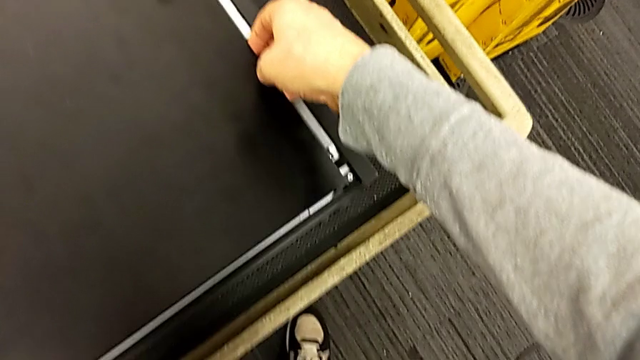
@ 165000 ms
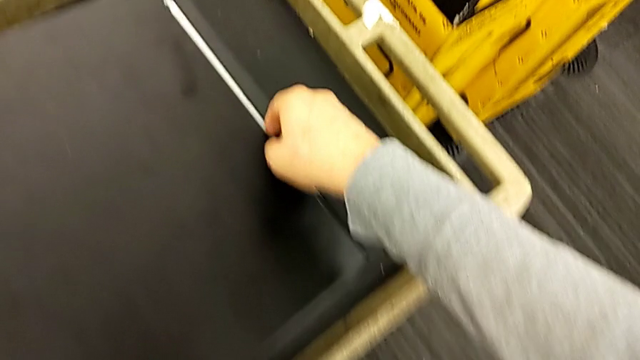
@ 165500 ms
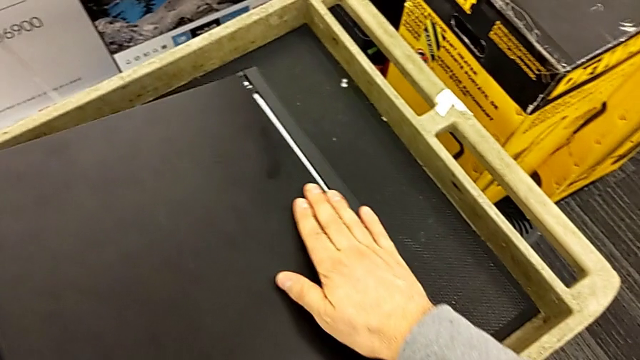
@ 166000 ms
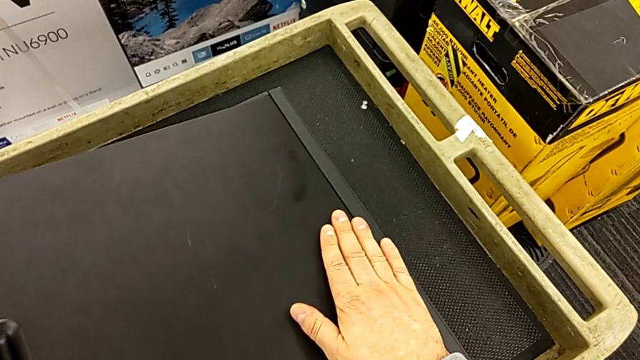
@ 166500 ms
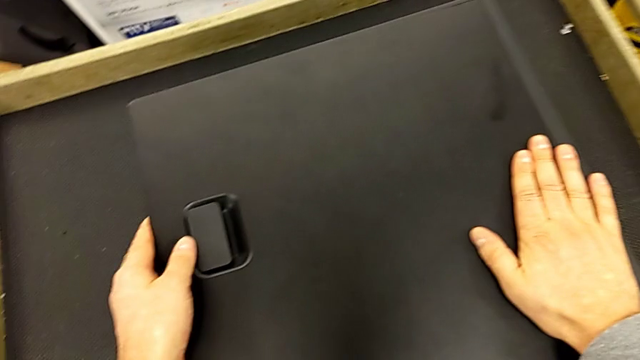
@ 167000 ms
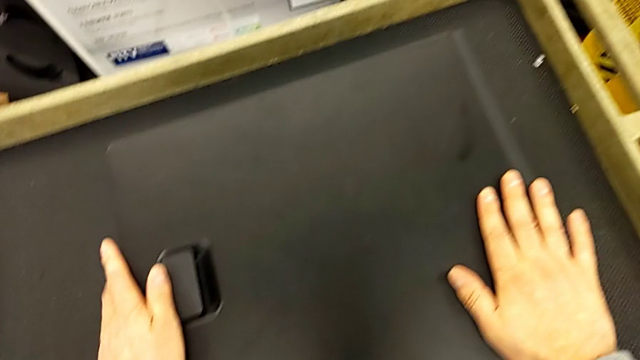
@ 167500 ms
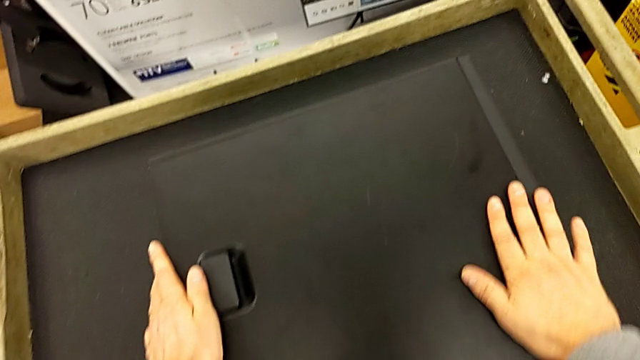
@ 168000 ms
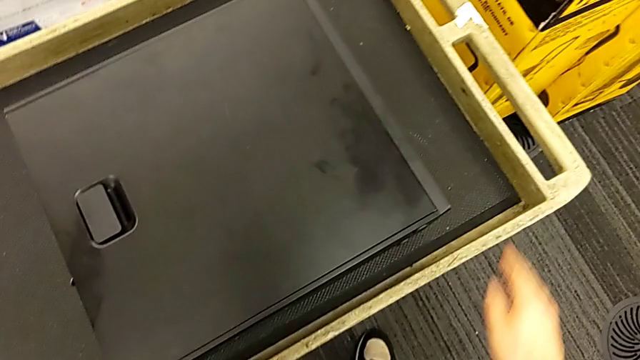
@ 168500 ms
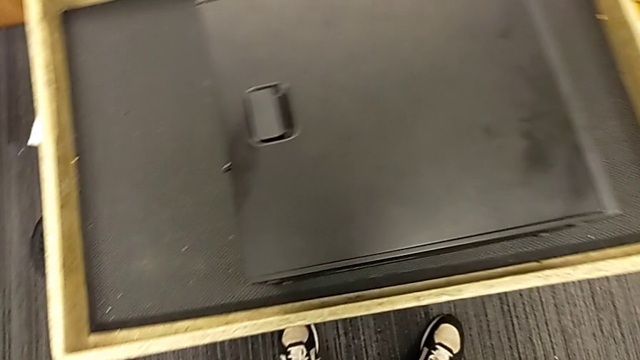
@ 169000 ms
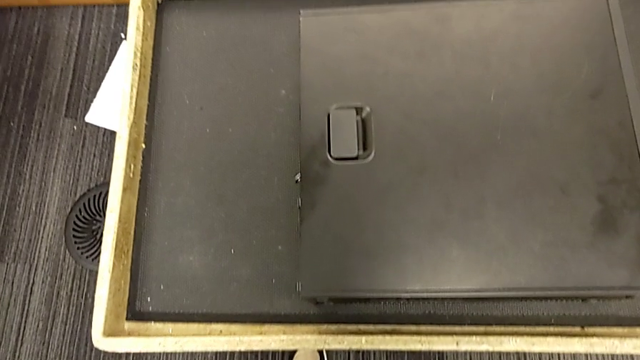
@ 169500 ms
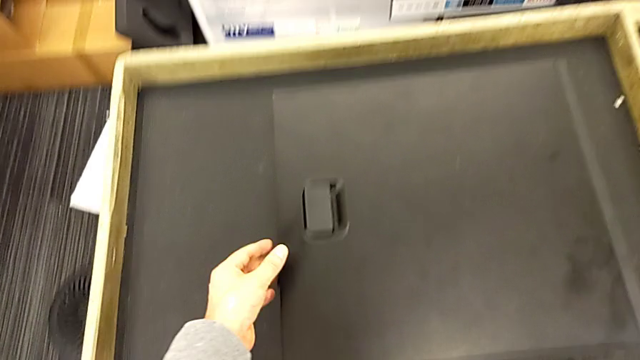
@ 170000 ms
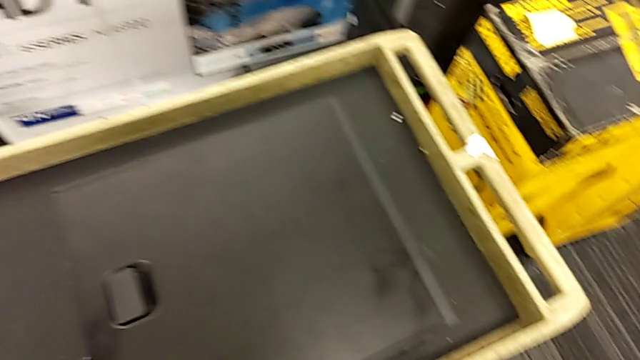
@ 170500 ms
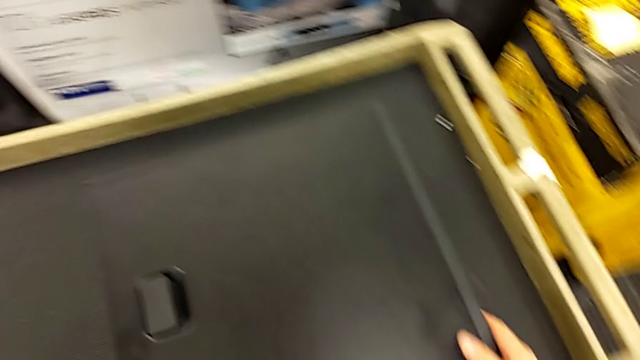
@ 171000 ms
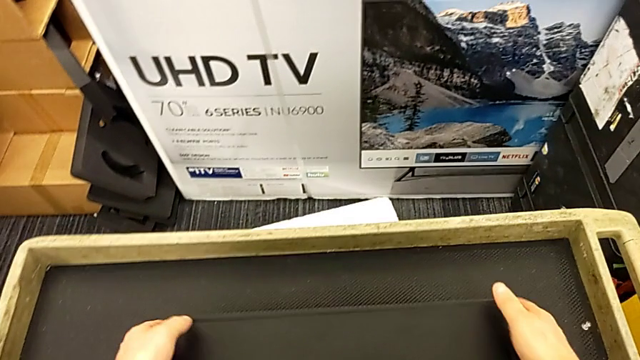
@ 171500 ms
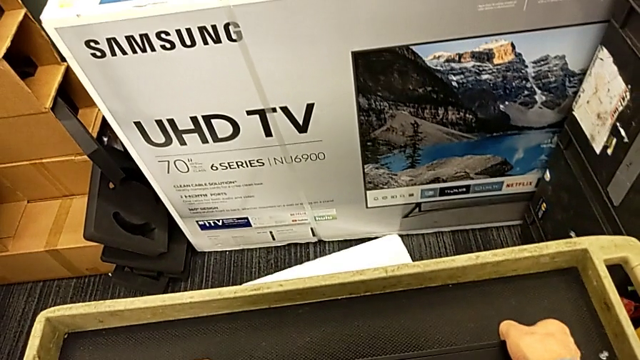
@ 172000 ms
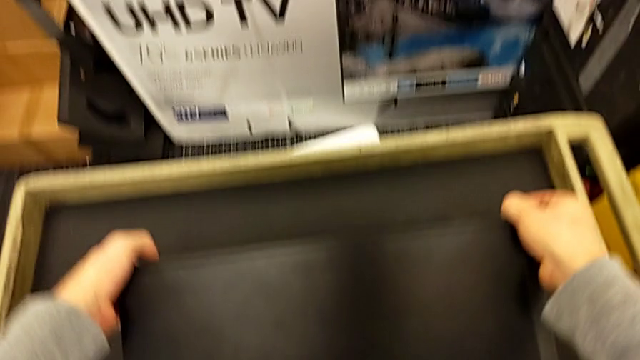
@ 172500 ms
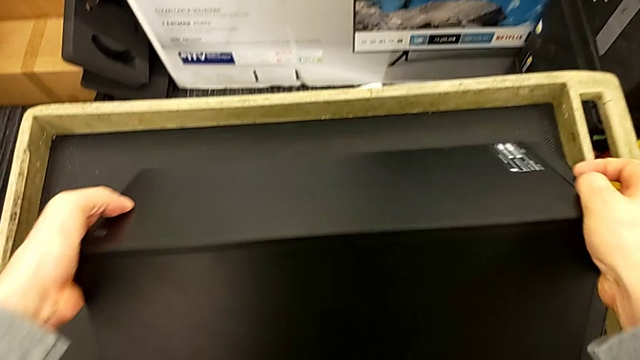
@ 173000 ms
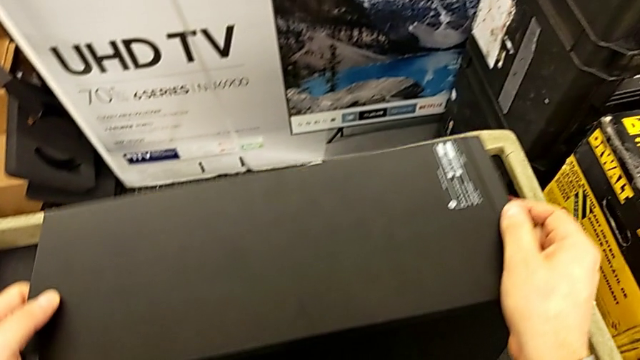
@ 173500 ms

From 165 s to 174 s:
The camera wearer is closing the computer. They align the cover and rotate the computer tower.

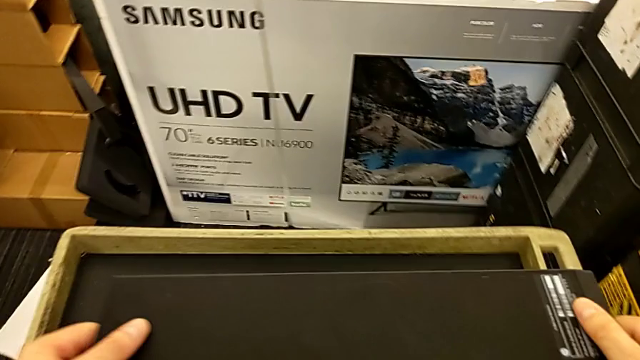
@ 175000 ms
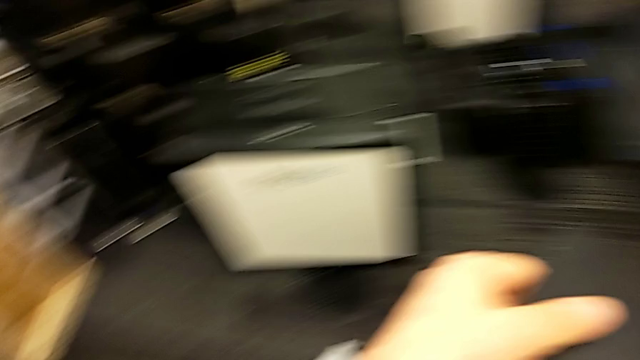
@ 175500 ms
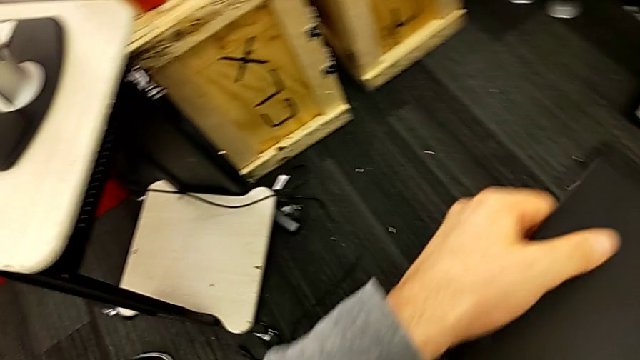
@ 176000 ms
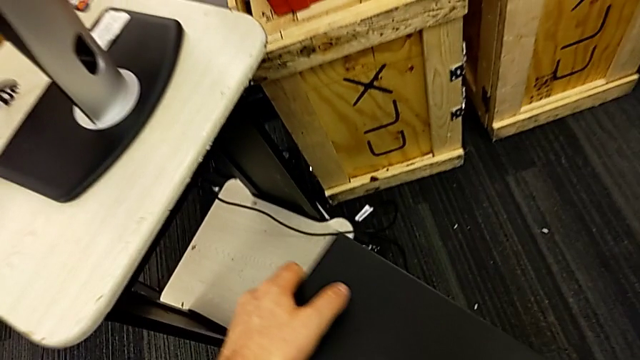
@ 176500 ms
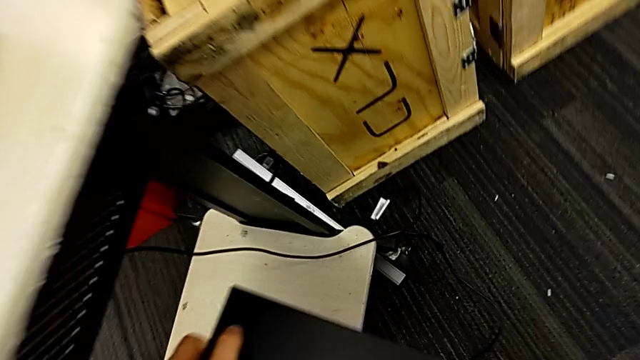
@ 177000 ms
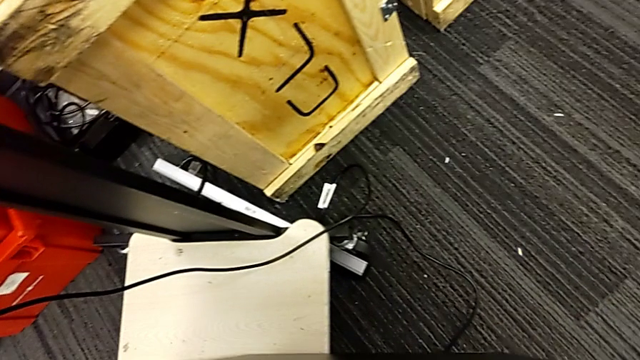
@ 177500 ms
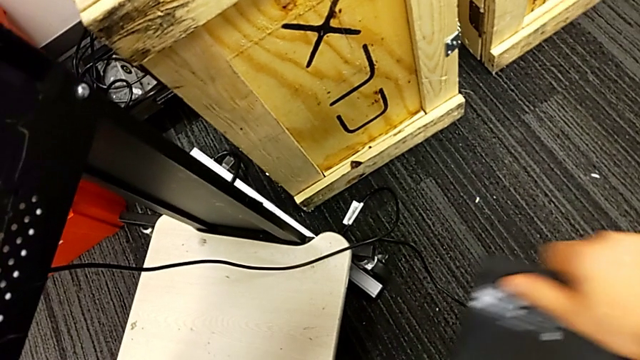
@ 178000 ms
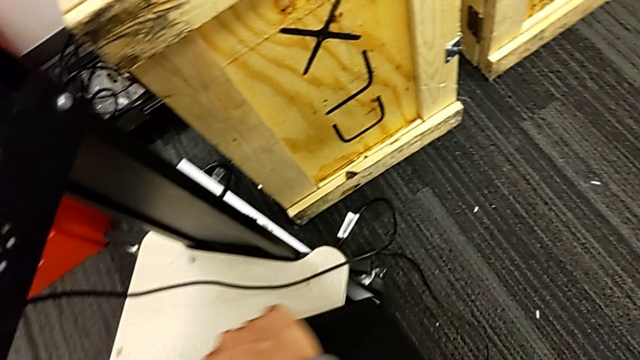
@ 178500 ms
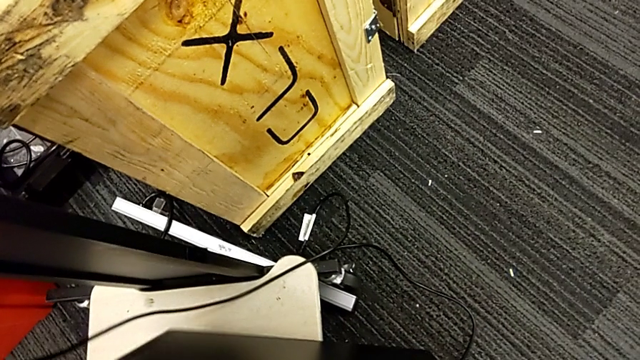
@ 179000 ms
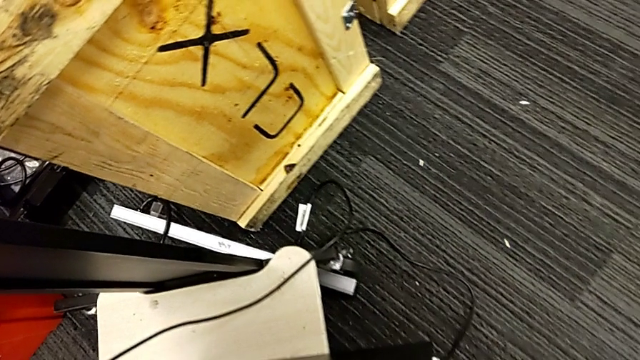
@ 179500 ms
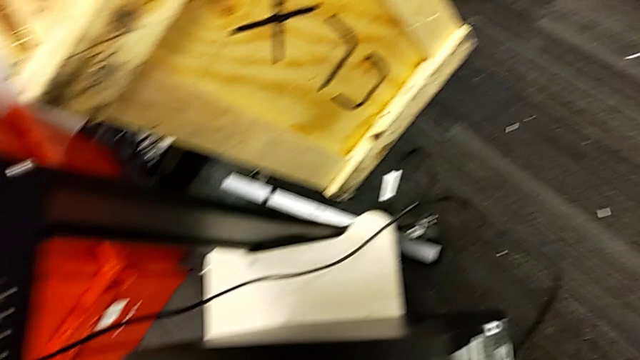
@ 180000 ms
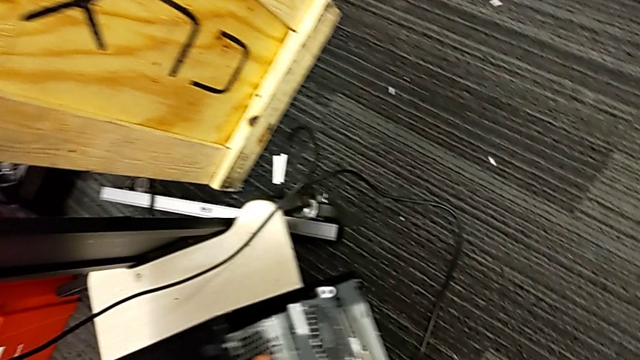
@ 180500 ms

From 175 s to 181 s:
The camera wearer puts the black computer back. They grab the computer tower and place it.

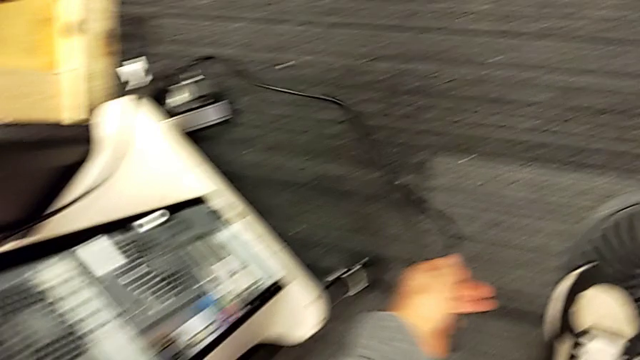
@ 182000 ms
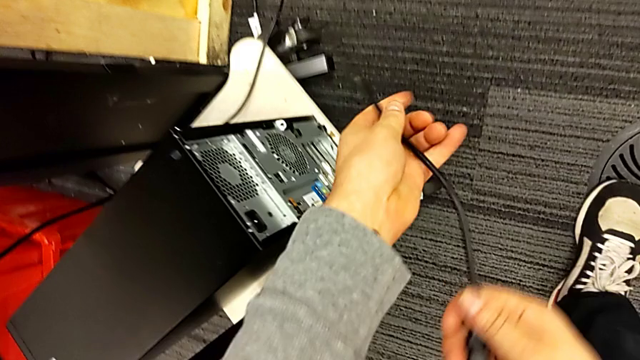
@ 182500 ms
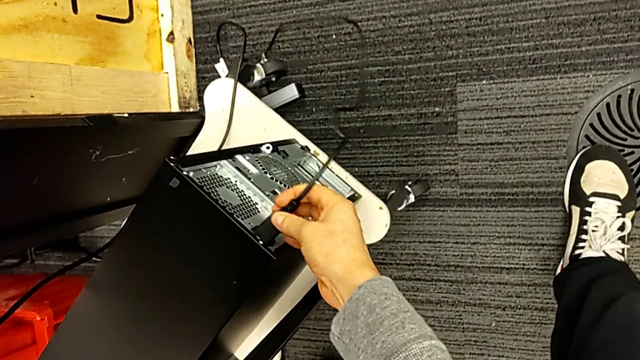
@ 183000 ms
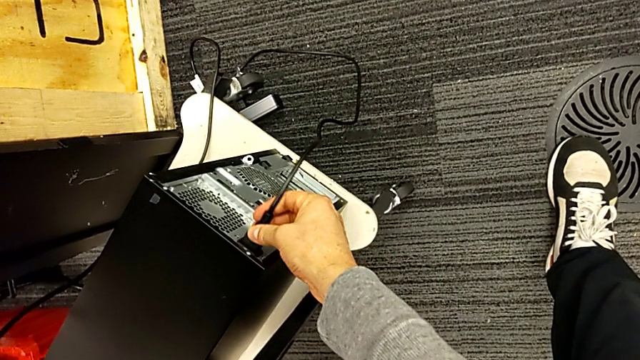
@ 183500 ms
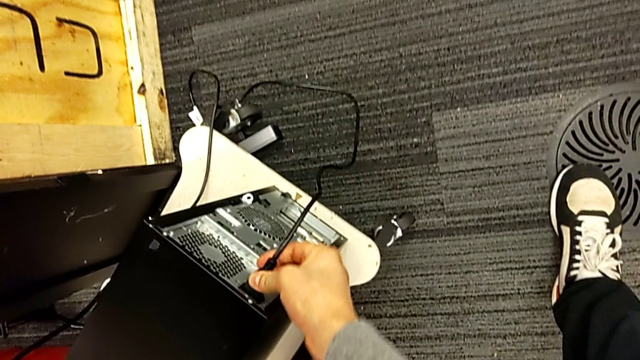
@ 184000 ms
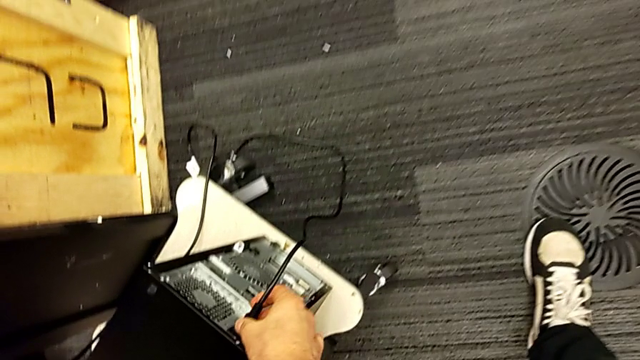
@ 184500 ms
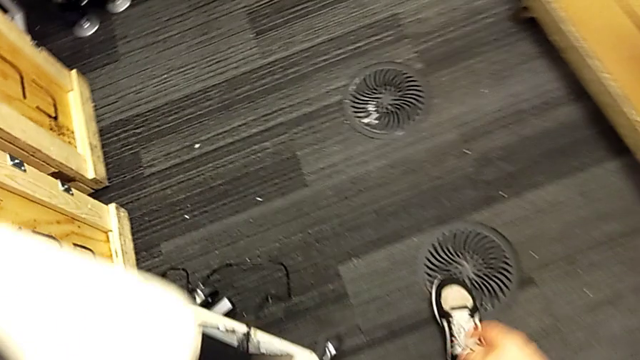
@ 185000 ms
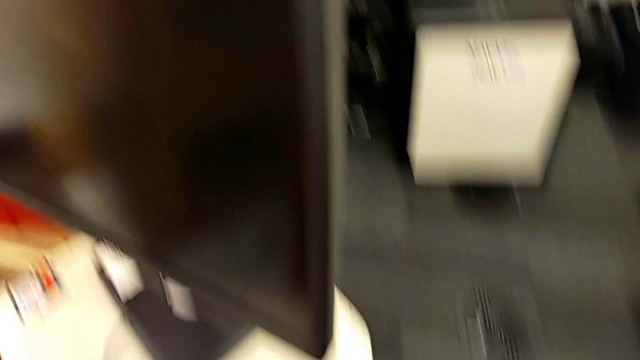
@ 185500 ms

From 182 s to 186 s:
The camera wearer plugs the black cable into the power supply. They insert the cable into the power supply.
